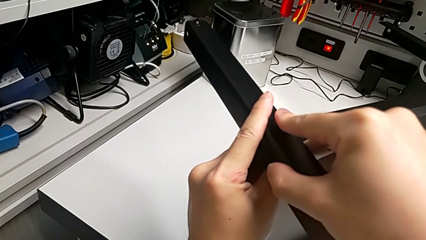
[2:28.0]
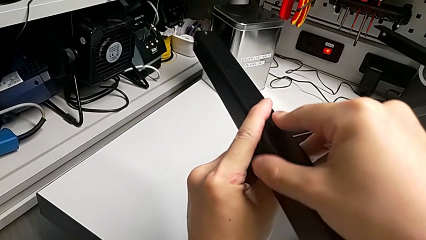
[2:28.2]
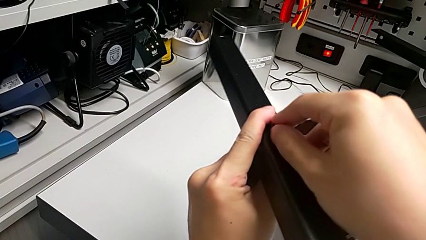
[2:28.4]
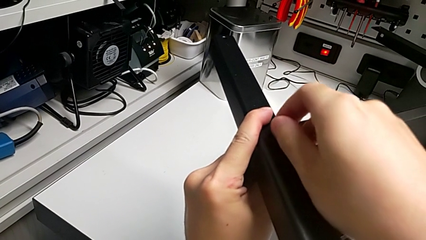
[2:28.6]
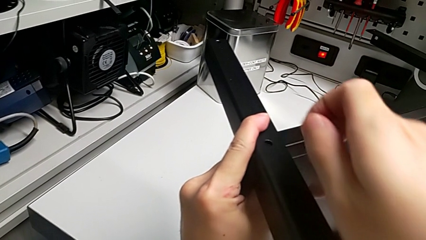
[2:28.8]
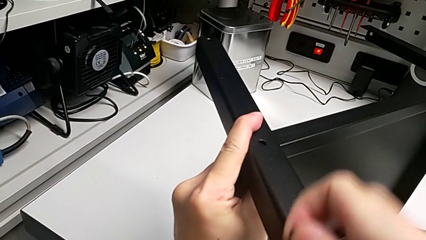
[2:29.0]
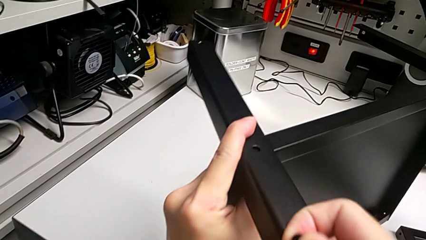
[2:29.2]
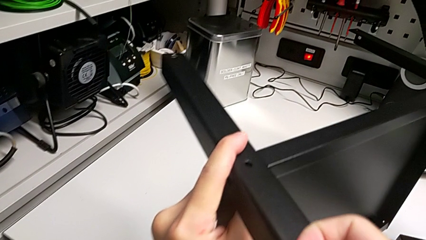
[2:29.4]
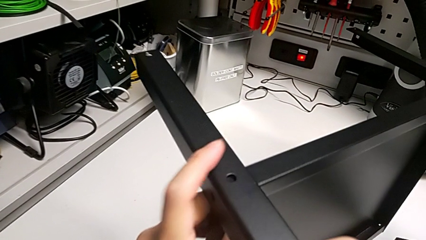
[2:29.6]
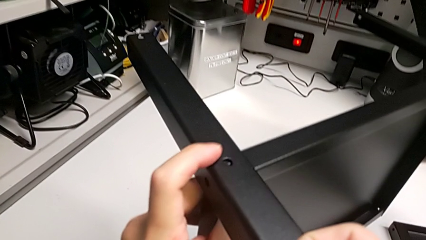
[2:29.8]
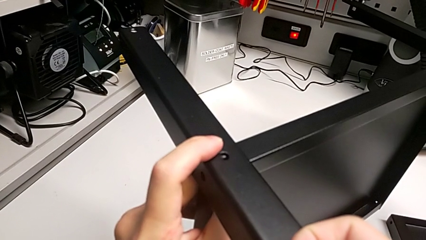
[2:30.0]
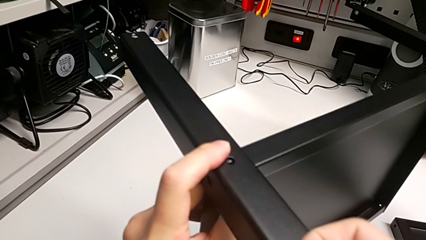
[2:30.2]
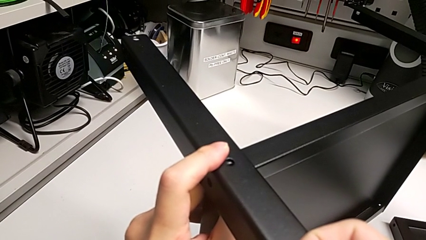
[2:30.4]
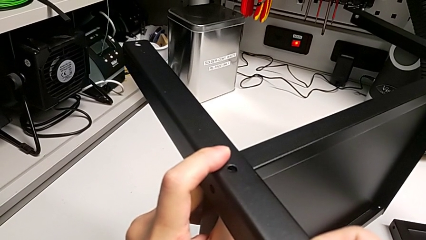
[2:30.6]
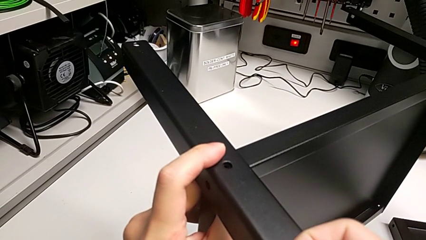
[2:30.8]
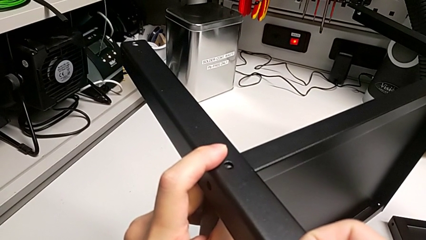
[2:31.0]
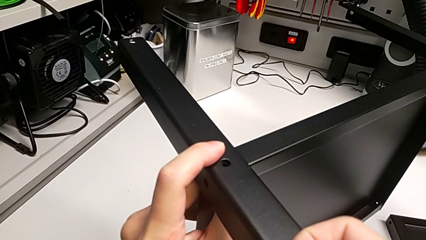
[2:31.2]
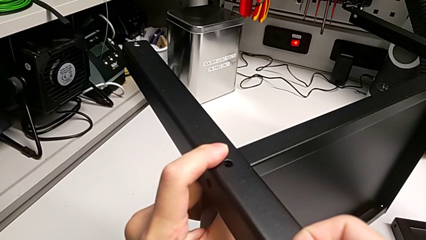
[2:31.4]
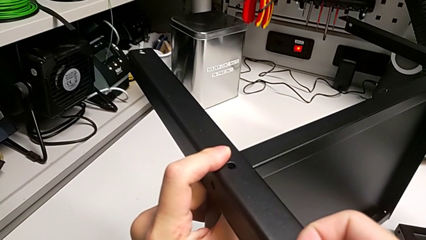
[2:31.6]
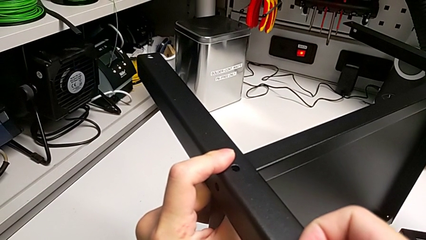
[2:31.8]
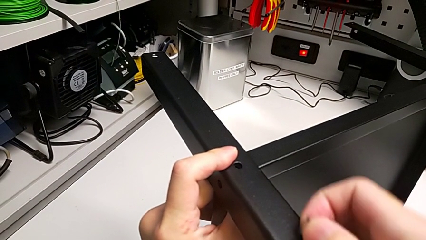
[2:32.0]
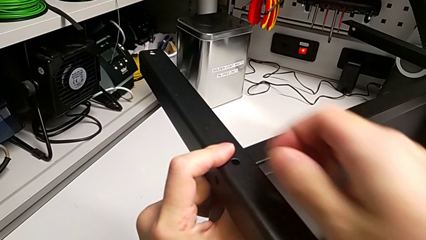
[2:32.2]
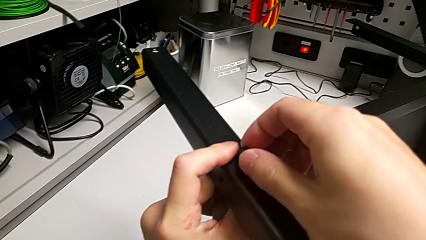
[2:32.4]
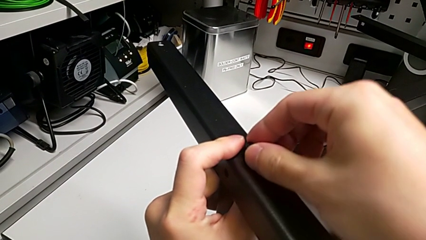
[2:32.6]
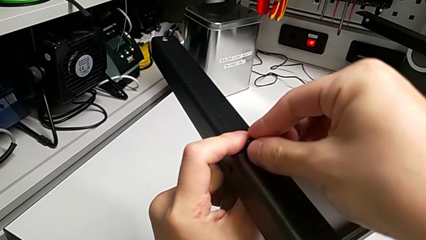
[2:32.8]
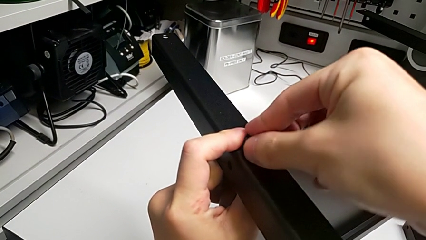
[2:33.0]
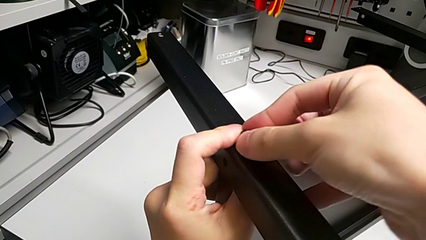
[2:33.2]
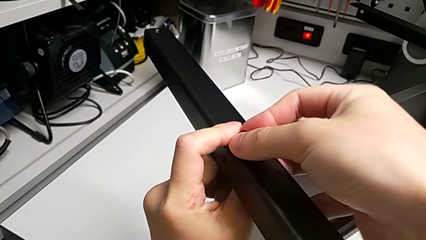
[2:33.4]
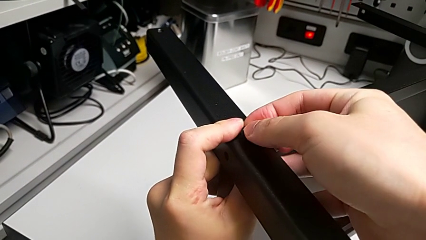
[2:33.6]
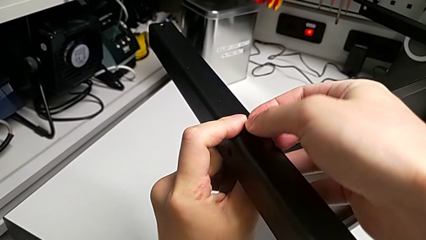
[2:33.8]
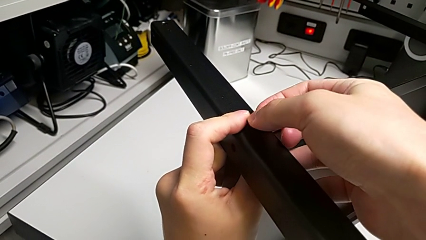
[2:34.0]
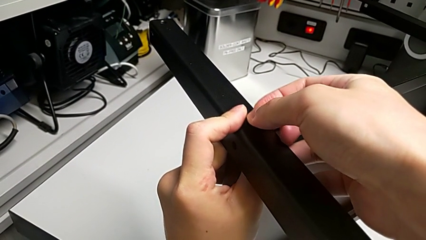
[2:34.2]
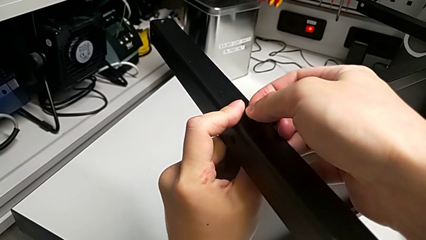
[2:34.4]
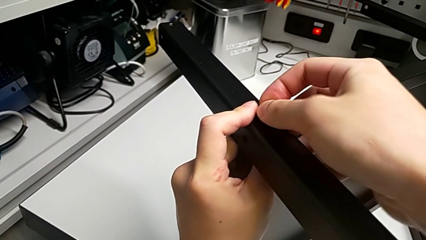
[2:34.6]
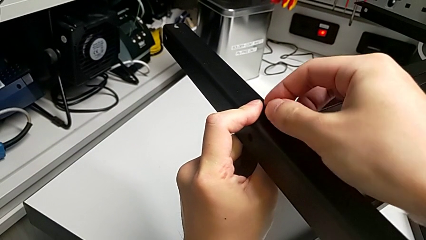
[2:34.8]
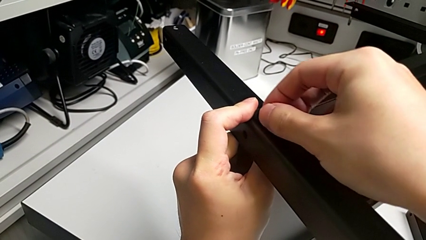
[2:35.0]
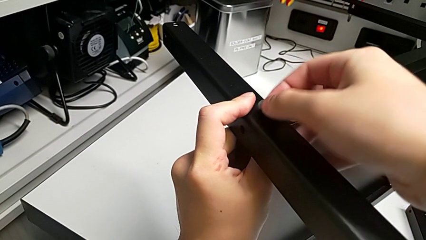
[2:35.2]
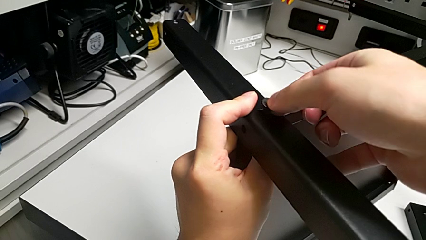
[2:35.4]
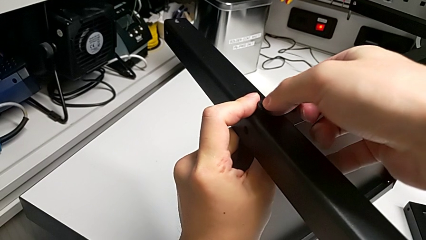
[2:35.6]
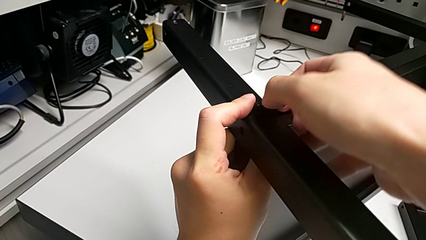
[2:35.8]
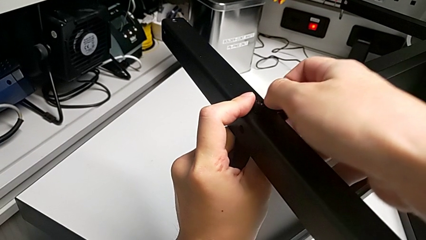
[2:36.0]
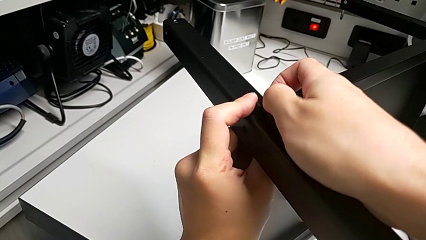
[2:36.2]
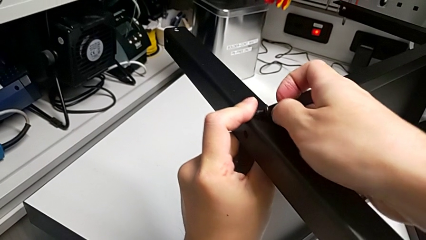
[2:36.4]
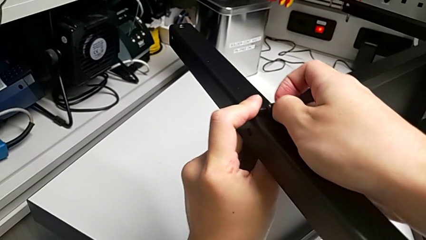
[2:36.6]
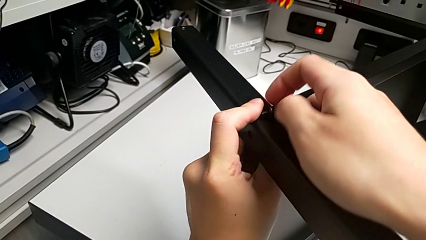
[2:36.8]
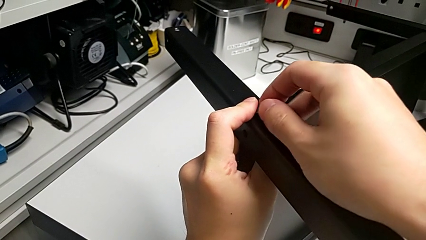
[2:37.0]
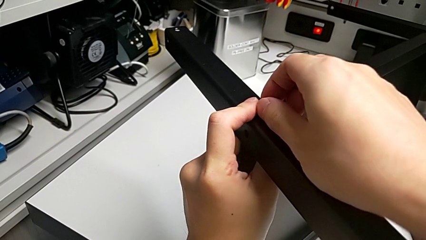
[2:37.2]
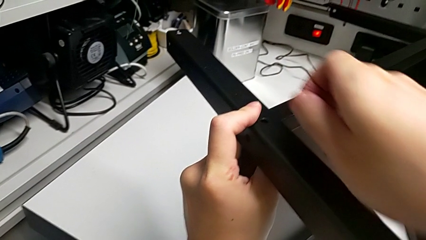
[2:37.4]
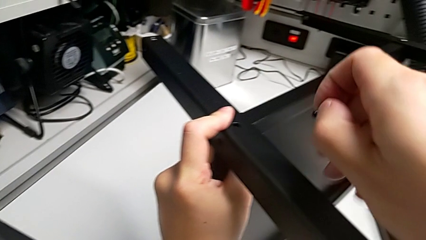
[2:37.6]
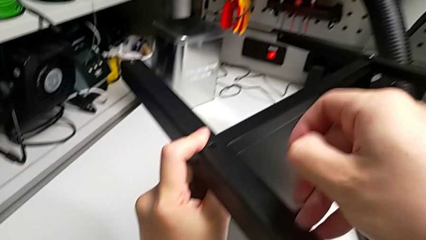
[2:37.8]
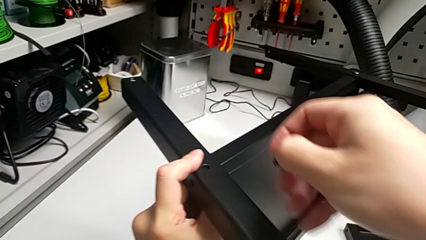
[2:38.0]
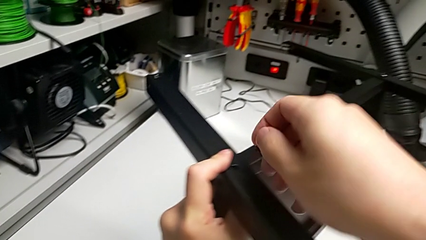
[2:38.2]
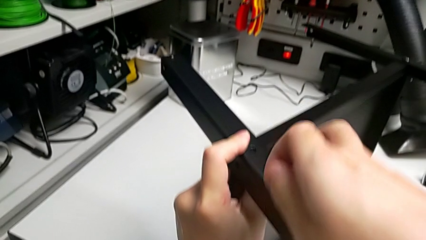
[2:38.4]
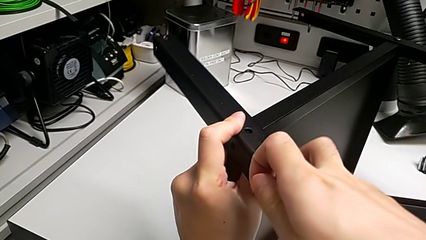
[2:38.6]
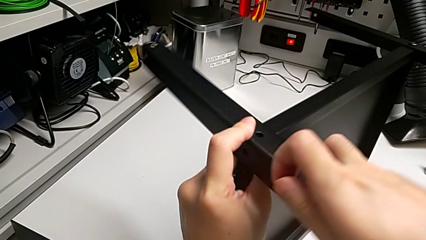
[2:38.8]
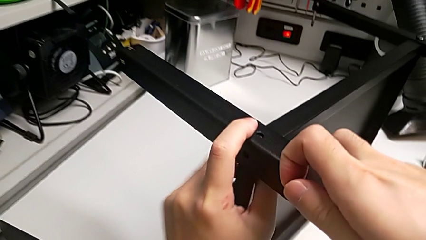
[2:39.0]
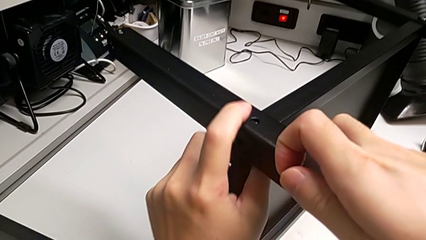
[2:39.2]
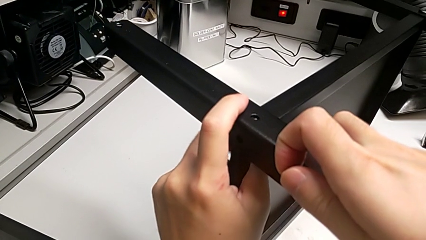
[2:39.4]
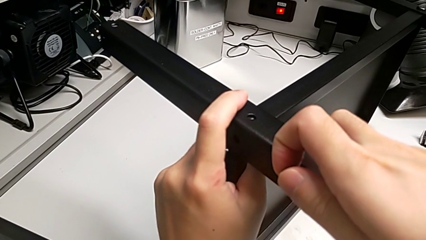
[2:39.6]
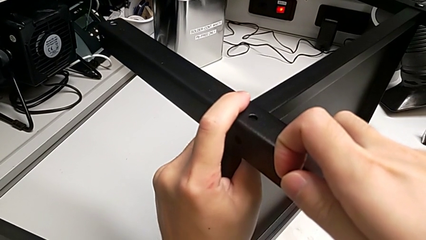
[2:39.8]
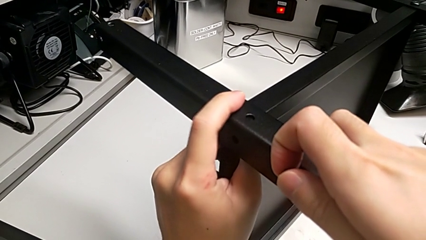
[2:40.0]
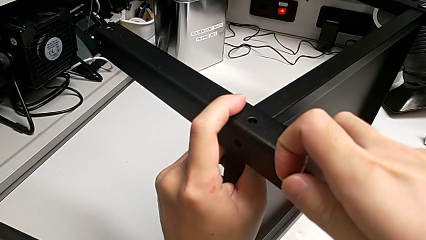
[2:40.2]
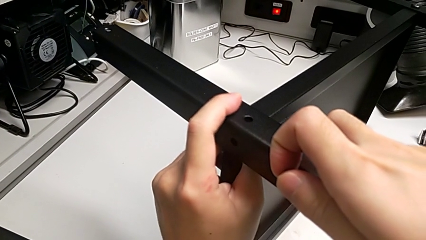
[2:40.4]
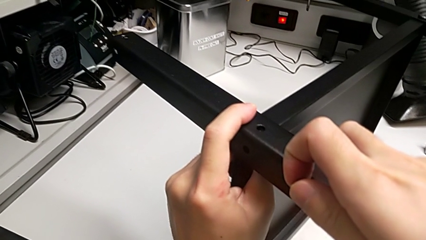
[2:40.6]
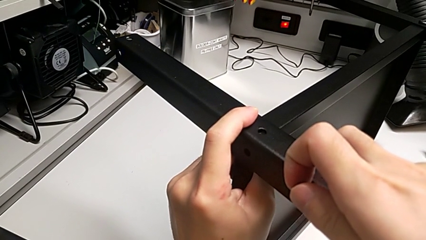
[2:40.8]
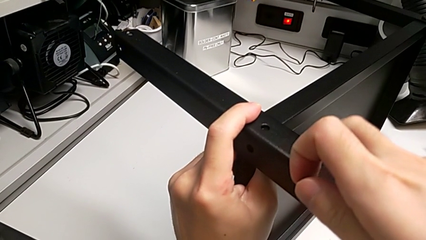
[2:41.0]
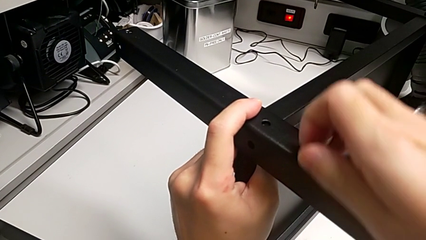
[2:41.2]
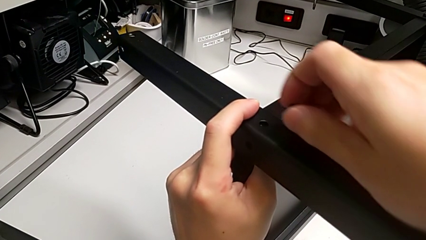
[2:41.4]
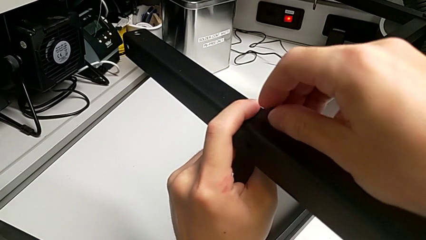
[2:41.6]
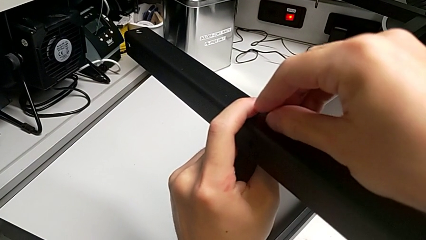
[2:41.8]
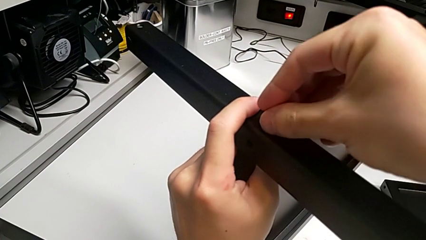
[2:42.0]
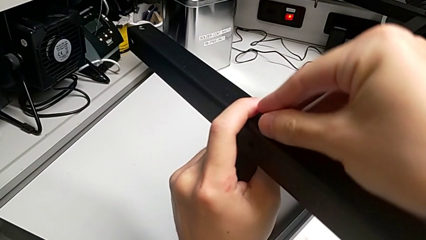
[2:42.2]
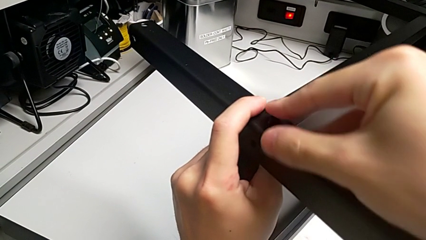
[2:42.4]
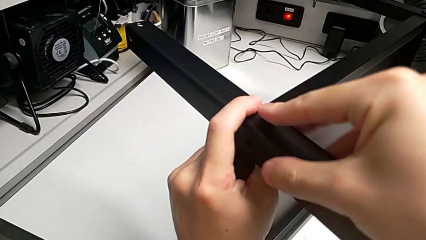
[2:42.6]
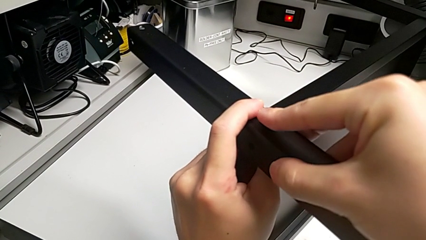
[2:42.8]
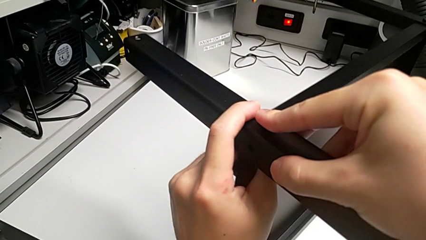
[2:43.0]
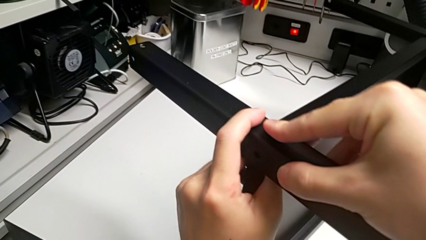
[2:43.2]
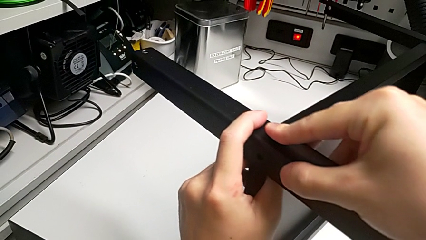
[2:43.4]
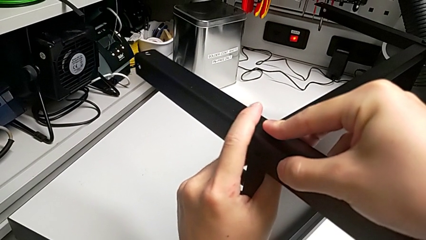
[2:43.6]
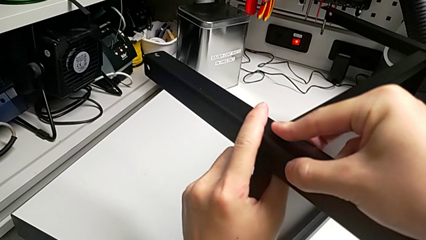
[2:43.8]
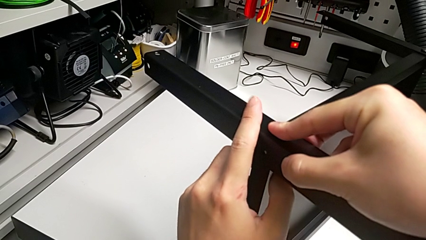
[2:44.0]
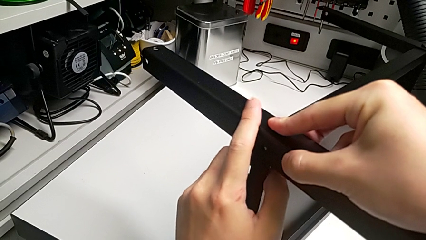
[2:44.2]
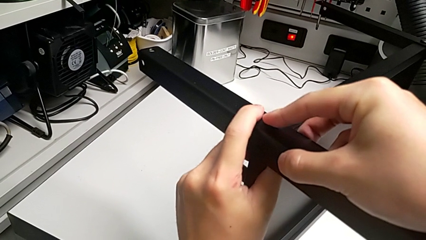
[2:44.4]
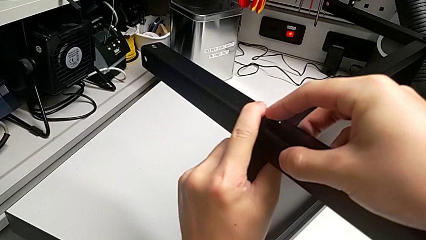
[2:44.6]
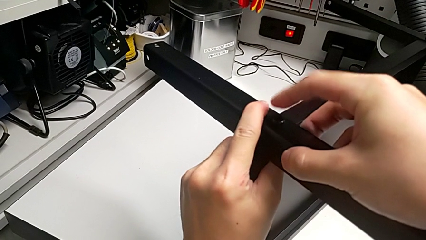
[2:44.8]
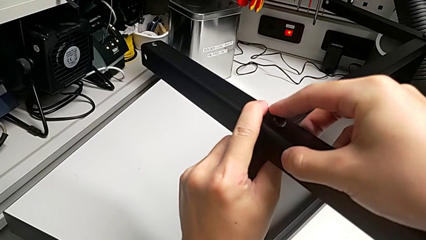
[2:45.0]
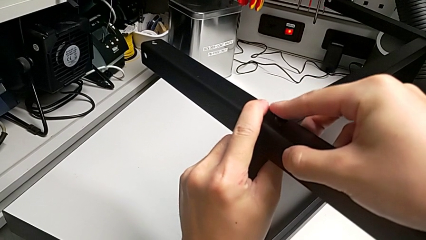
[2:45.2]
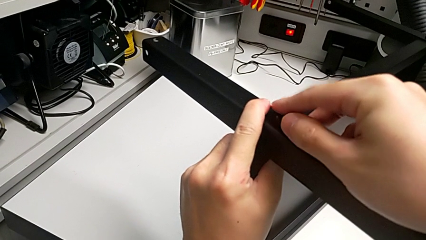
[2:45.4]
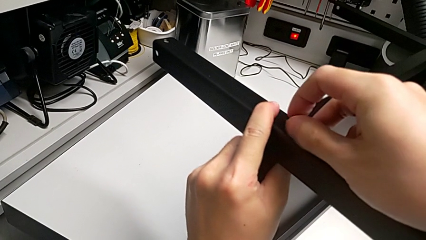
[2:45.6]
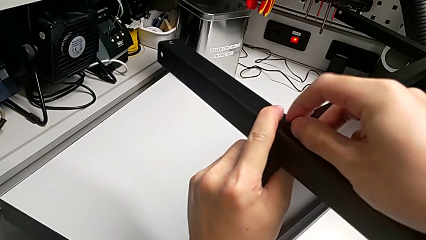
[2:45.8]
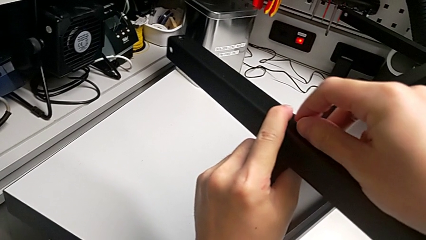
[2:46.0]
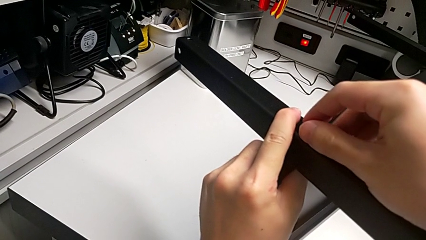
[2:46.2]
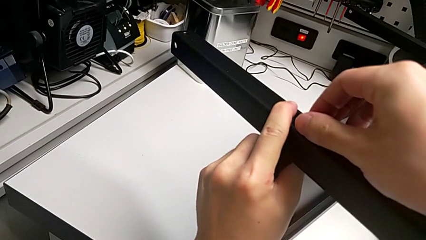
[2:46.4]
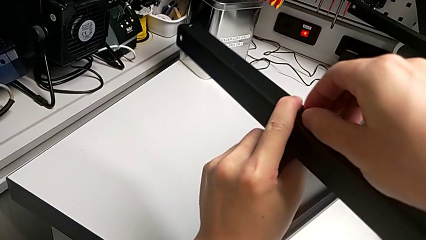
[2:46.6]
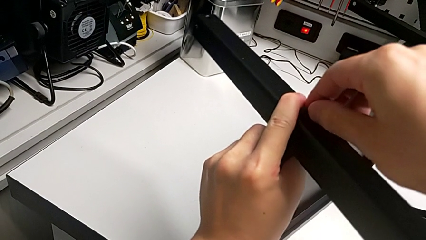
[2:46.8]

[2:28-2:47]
The camera wearer is screwing the second leg into place. They align the second leg, insert the hex socket head, align the second leg and insert the first hex socket head.
